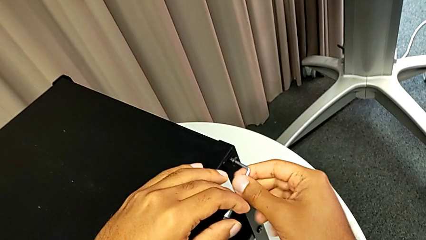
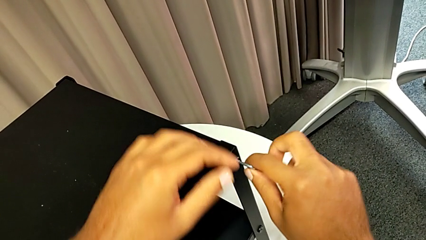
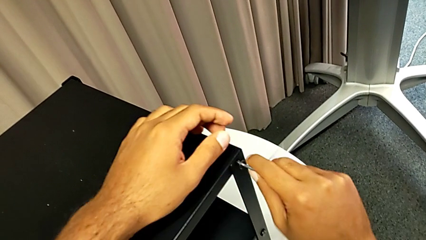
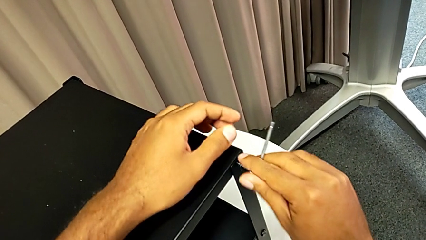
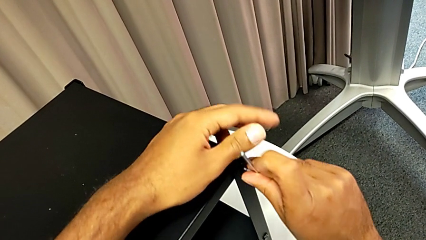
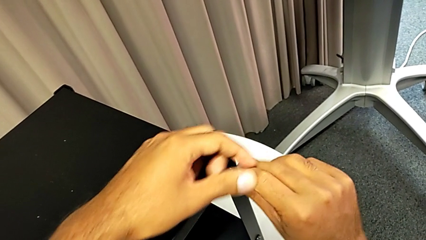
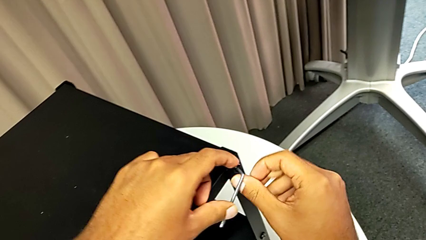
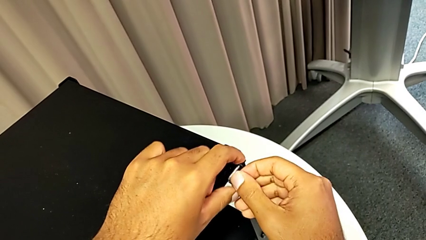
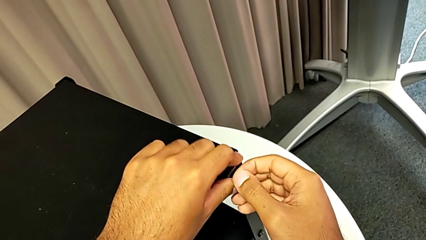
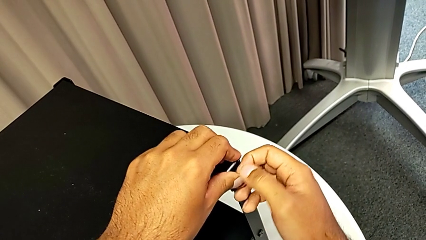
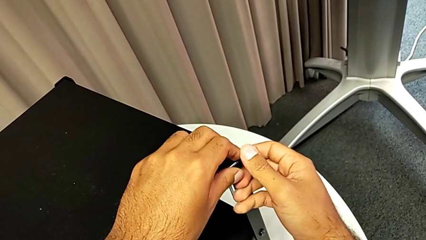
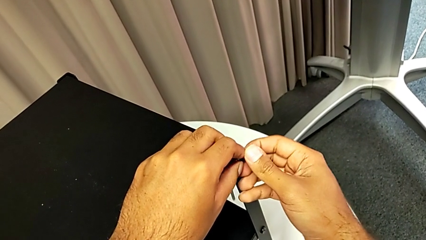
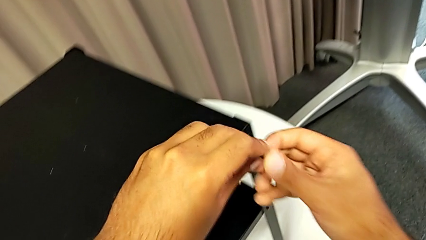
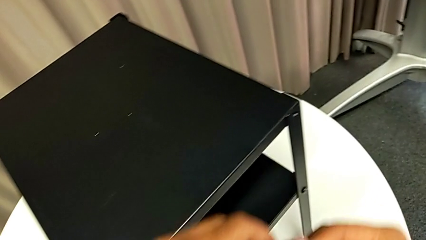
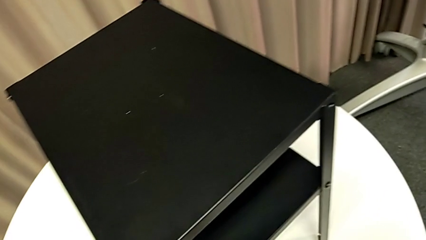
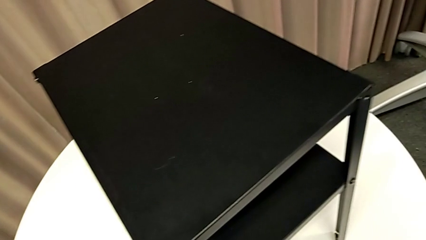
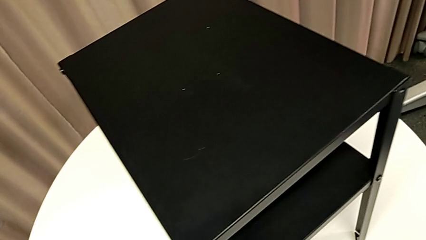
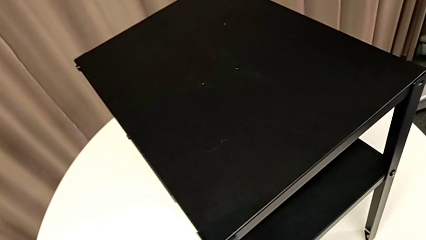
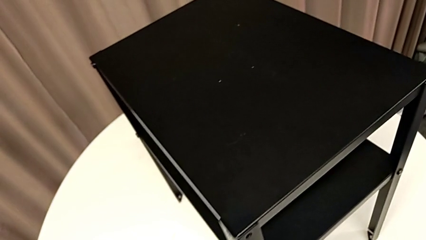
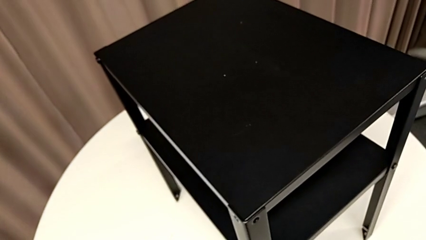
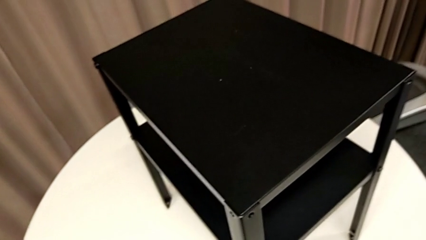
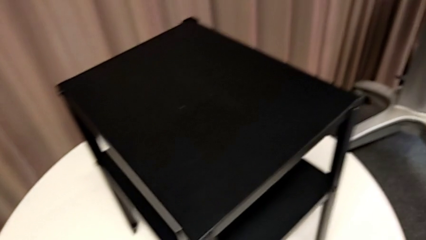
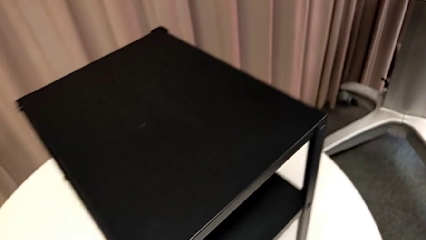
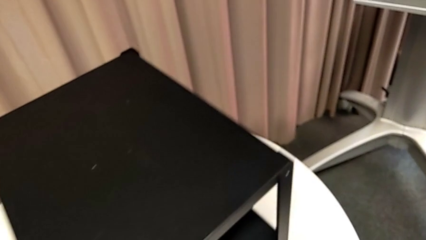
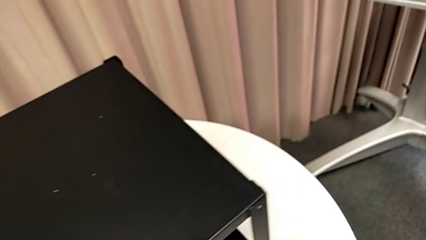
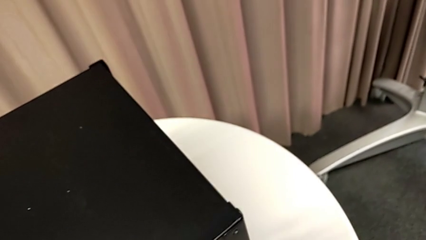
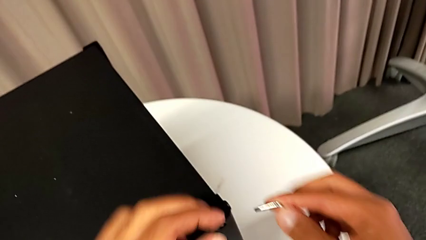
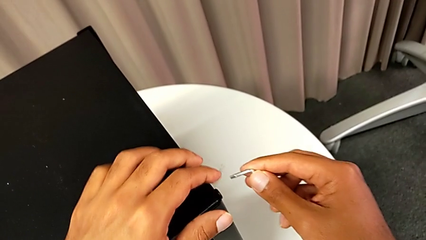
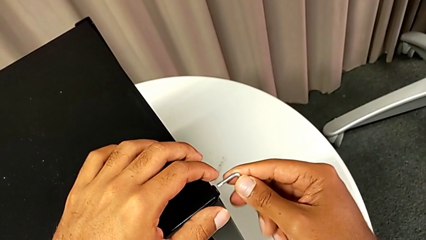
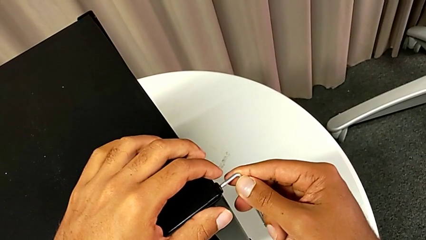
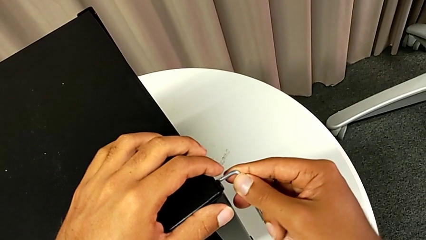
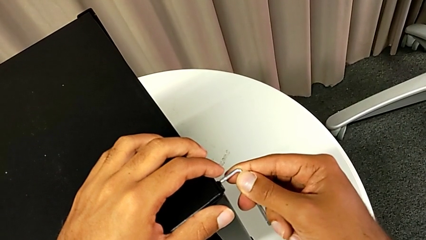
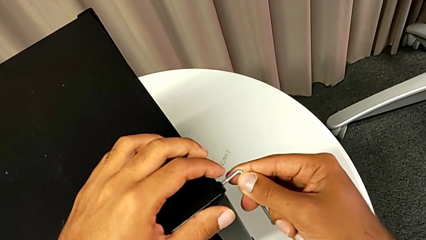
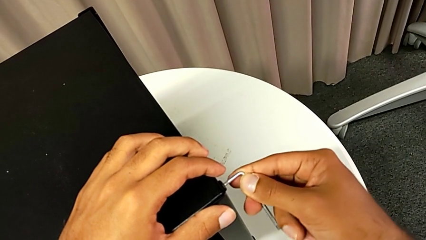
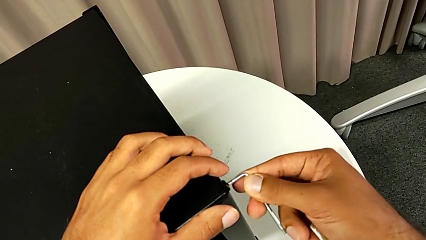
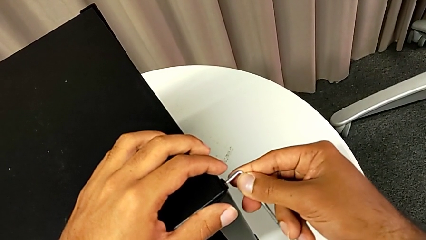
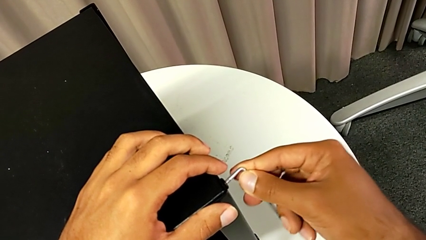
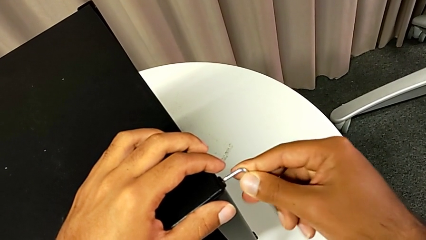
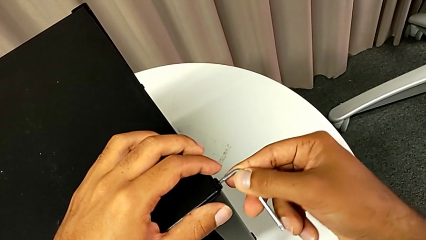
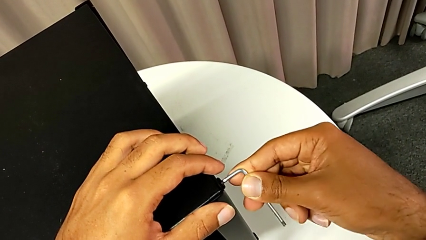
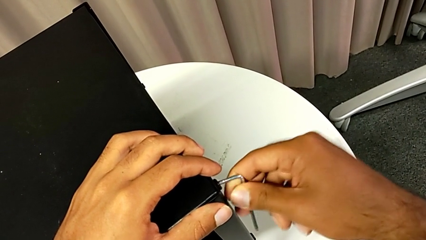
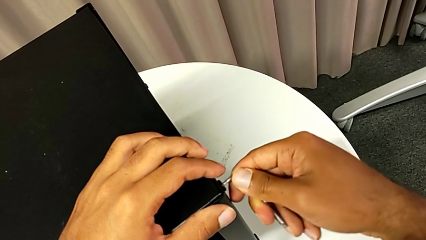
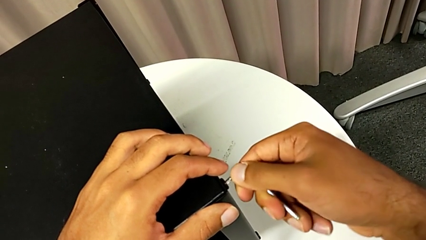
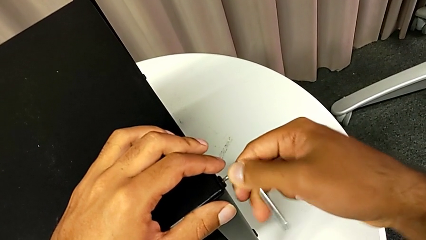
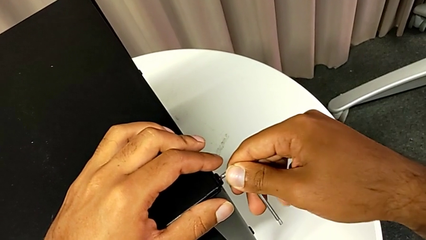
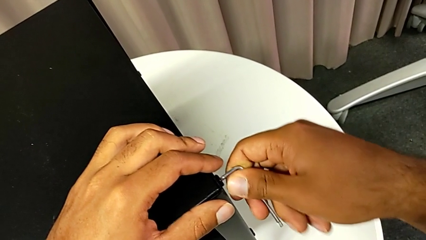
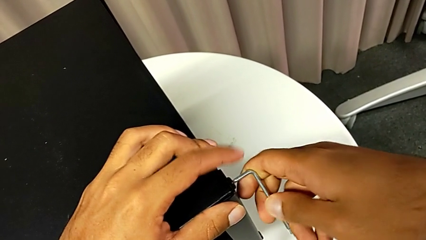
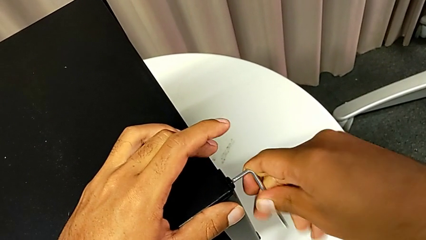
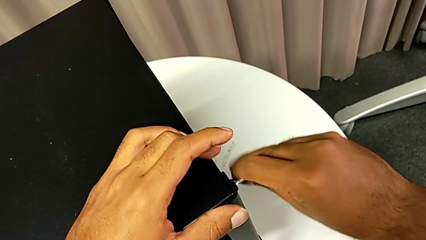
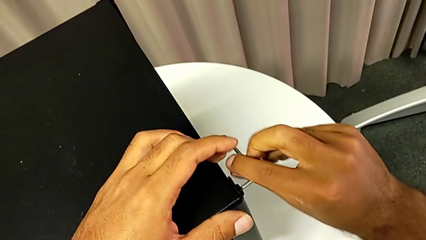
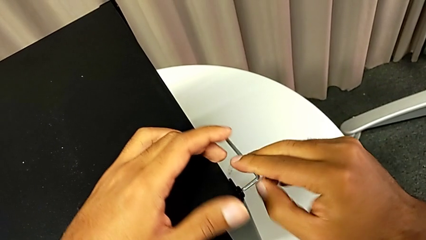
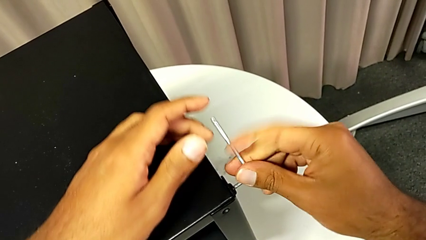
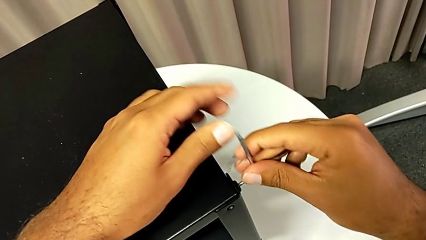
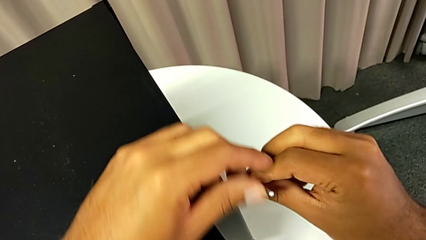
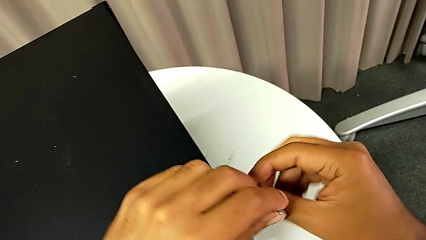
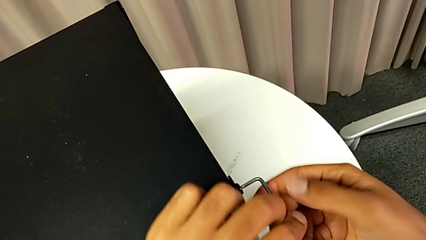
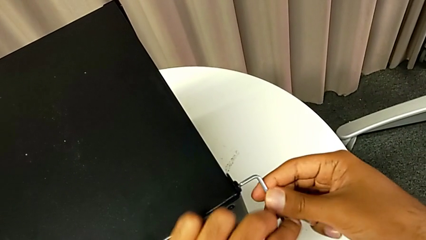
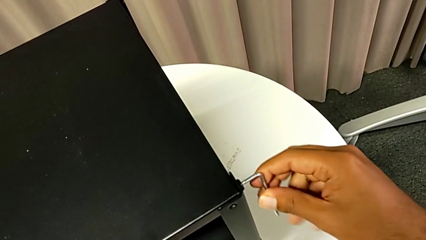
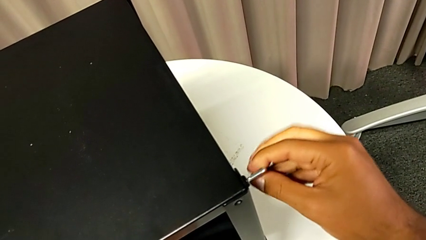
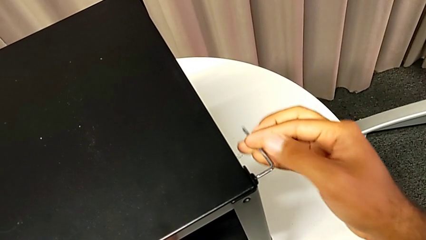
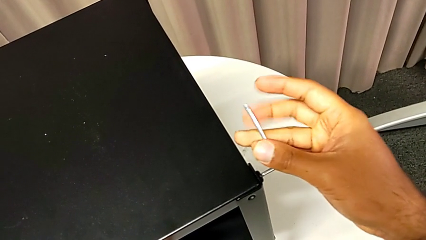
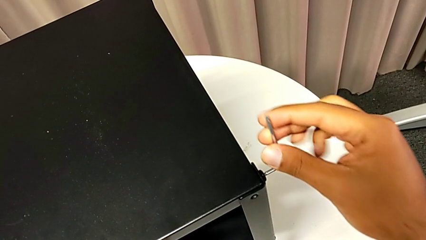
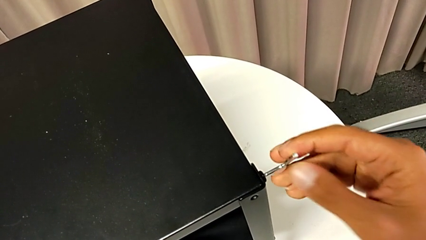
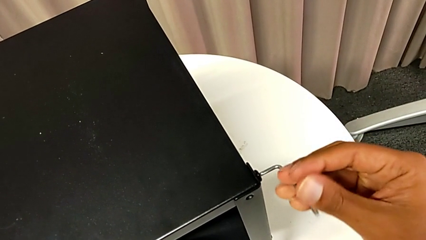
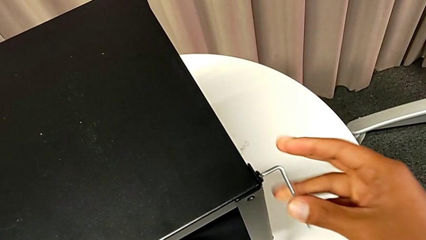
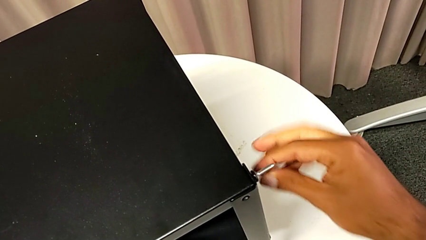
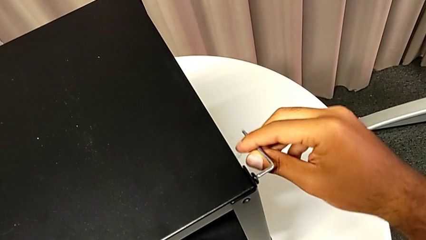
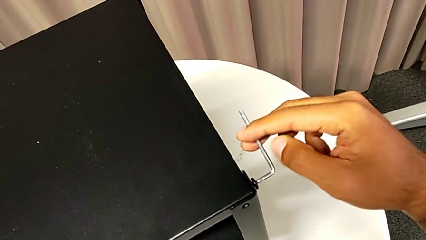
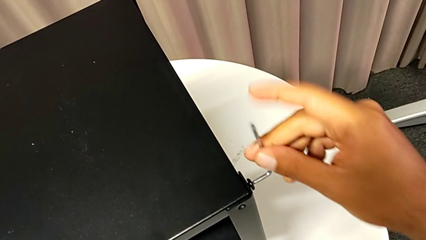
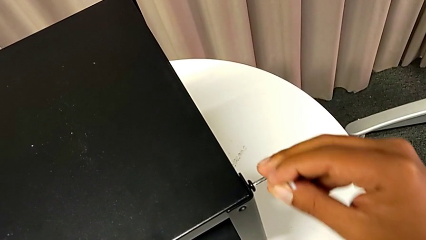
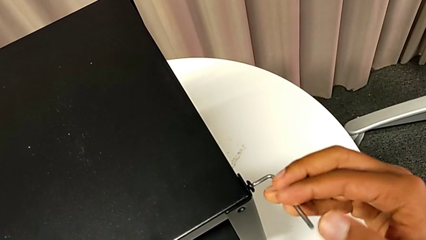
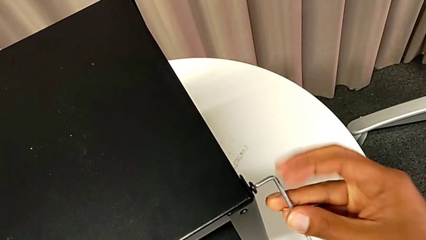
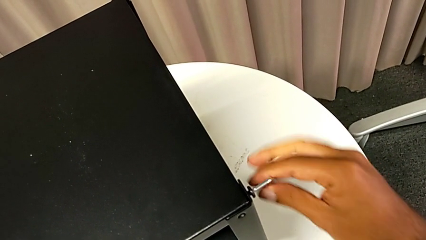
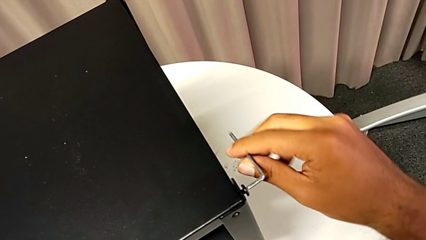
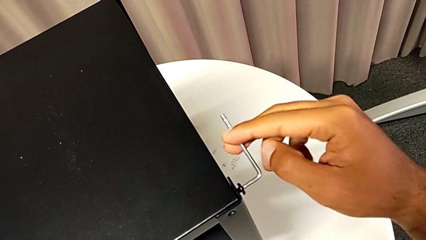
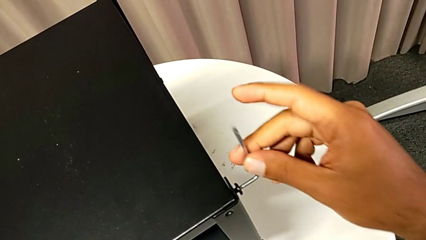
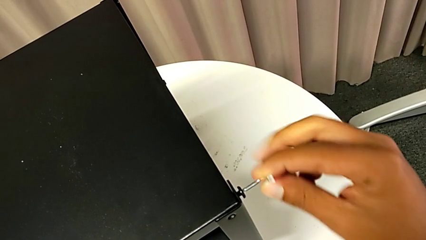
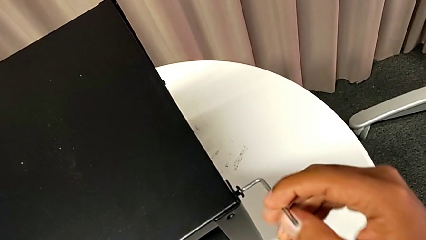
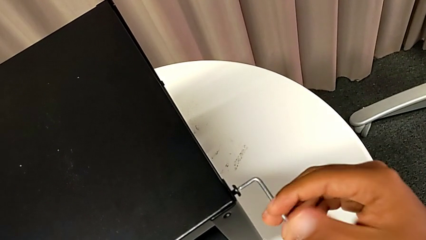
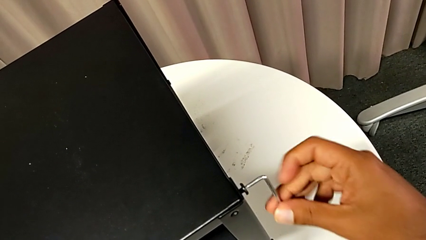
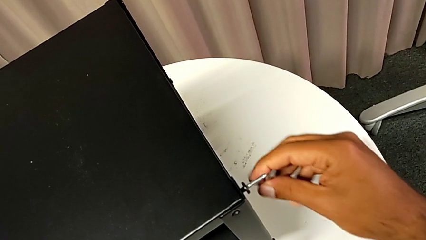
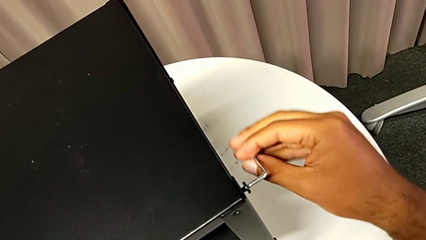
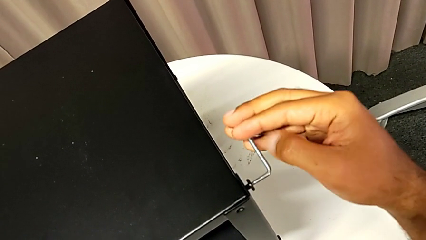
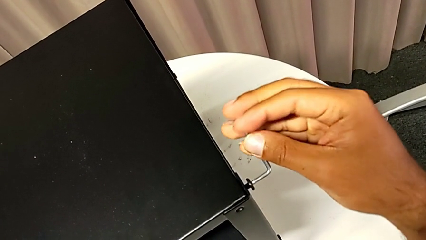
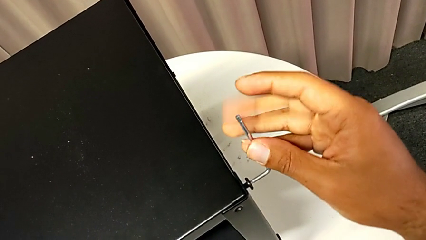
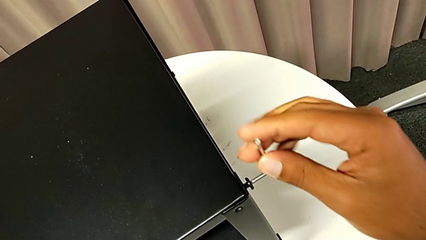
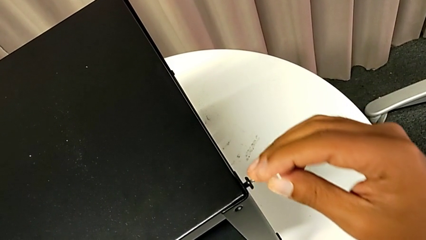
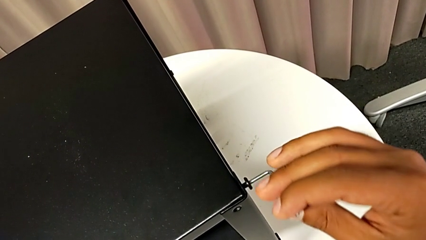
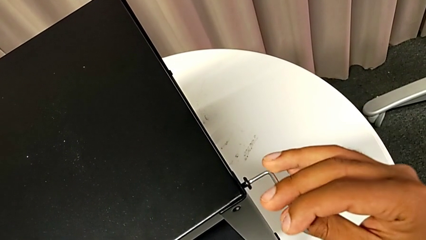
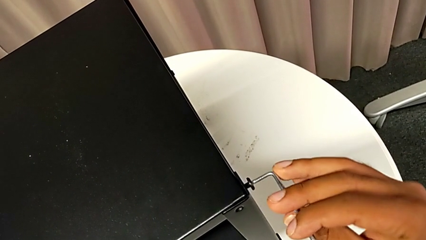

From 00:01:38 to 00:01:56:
The camera wearer is removing the top table from the furniture. They disassemble the hex socket head, withdraw the Allen wrench, place the hex socket head, insert the Allen wrench and unscrew the hex socket head.
